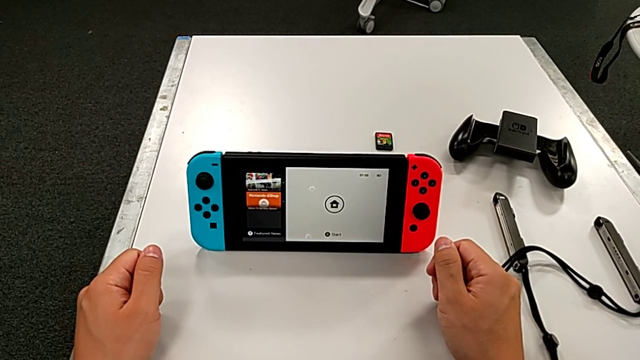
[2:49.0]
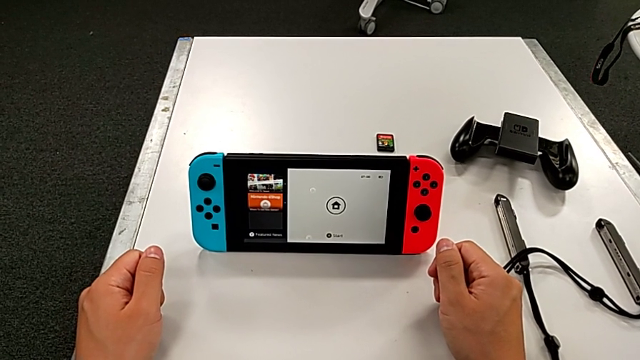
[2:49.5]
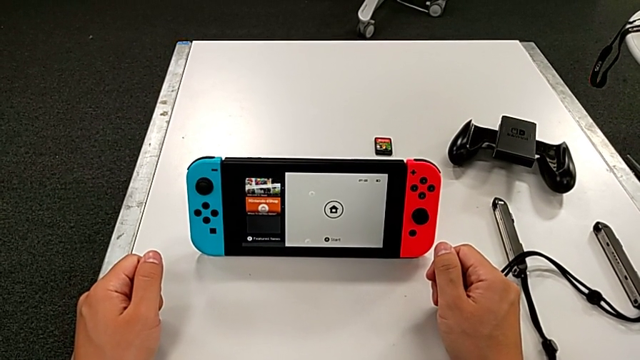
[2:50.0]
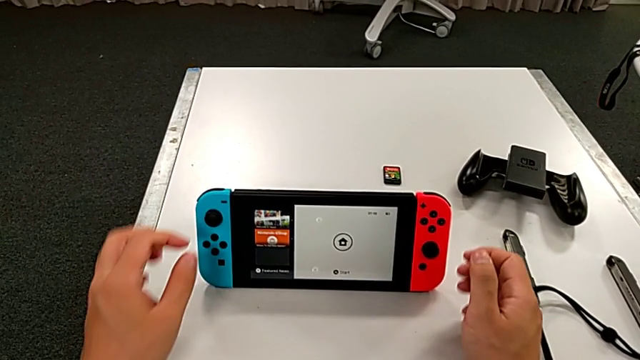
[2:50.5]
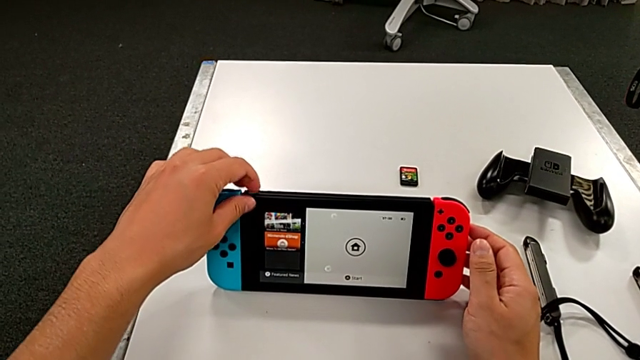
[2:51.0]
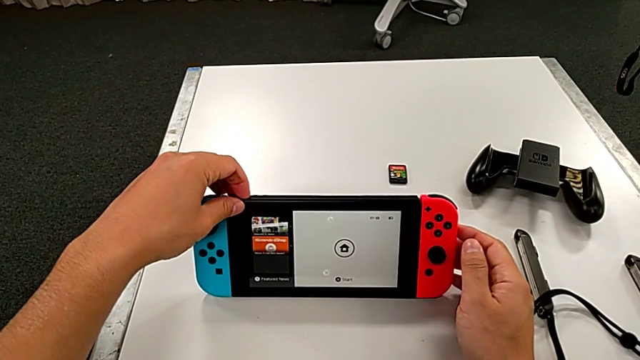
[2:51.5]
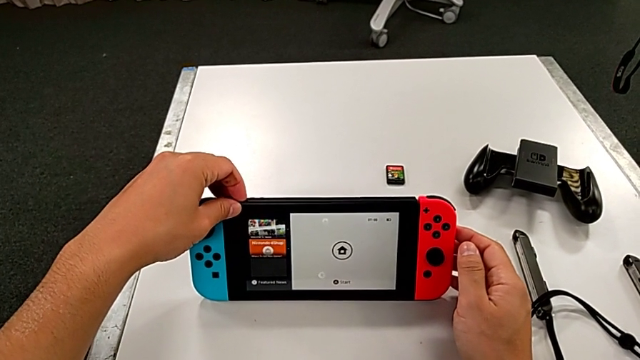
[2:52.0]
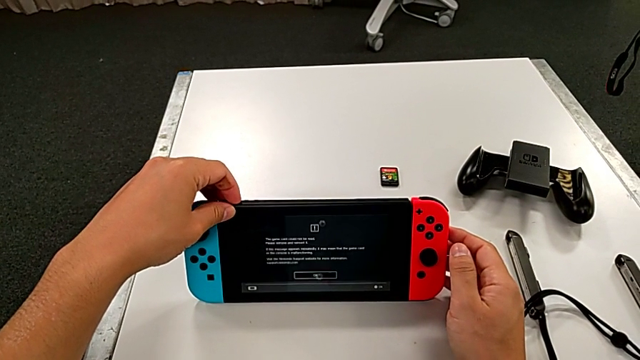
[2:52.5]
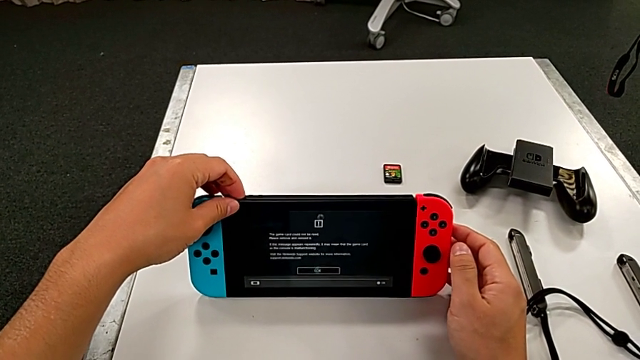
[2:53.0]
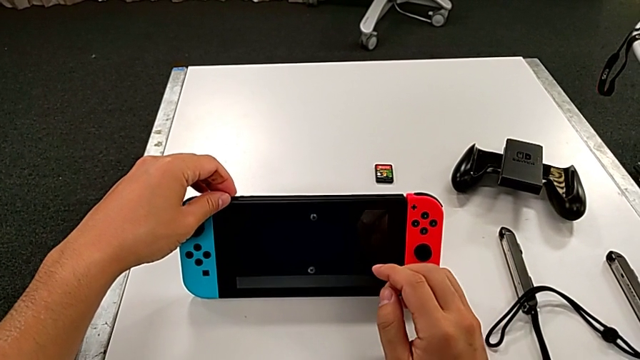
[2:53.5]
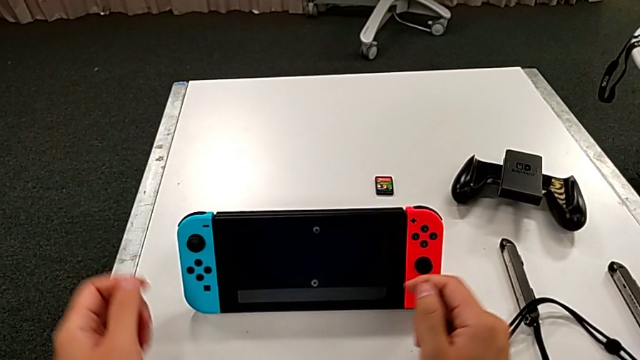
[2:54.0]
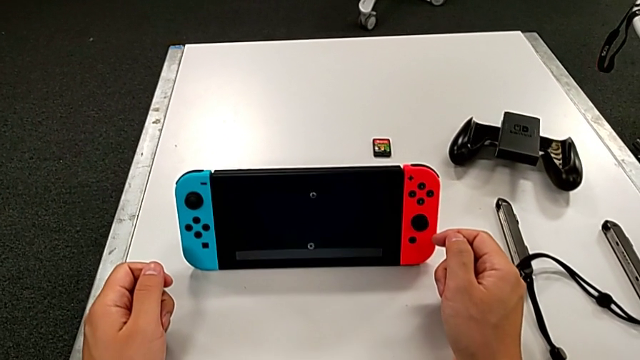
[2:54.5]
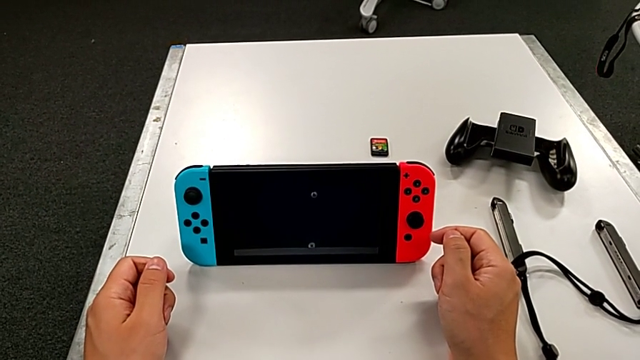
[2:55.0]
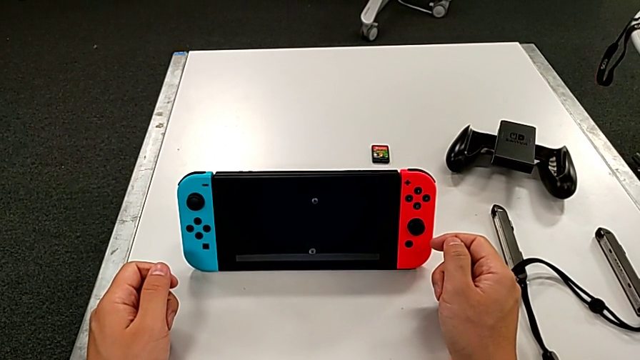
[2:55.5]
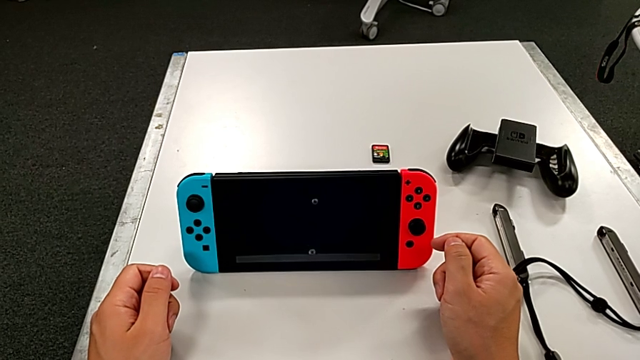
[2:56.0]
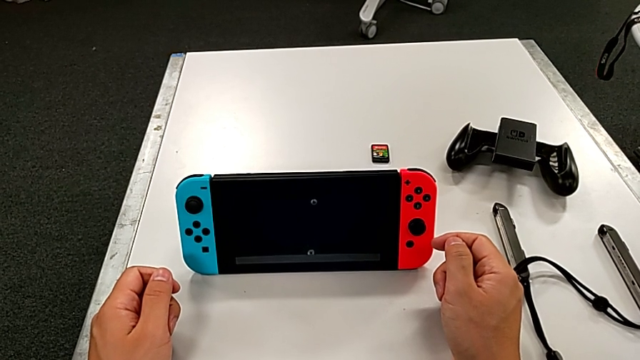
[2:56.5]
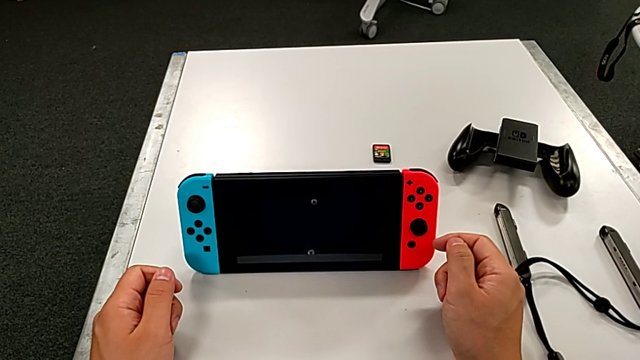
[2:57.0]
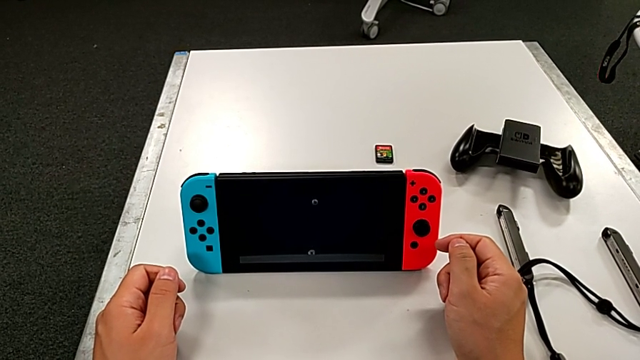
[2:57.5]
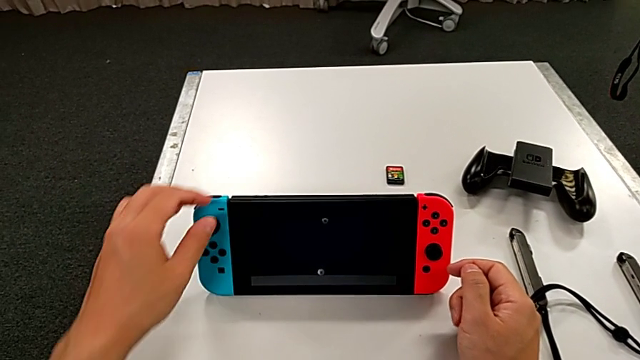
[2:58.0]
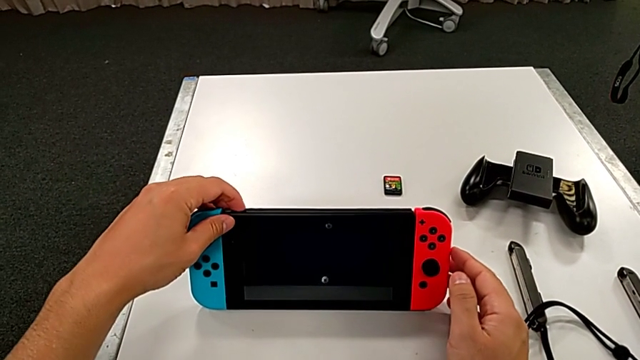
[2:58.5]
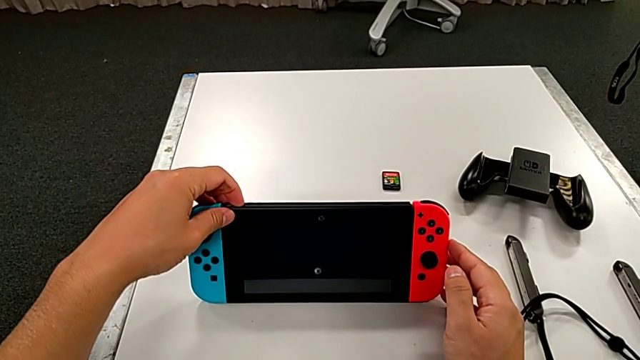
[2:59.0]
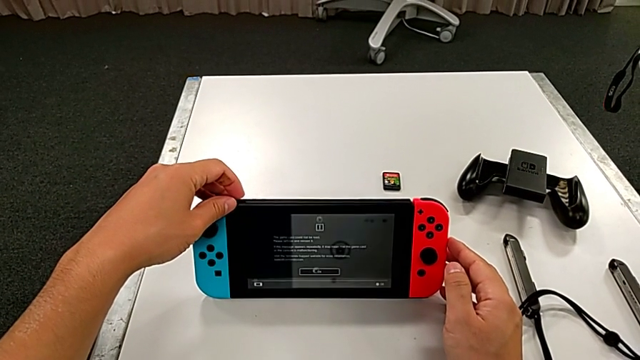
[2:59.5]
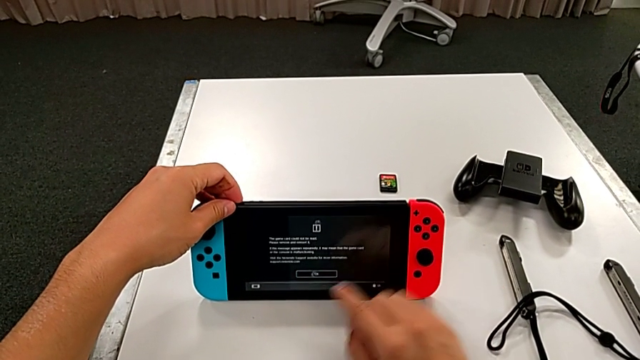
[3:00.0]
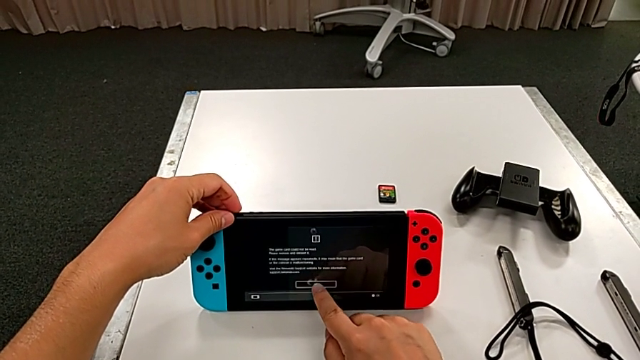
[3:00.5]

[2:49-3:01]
The camera wearer is turning off the Nintendo Switch. They wrongly press the button, locking the switch. They press the button and press the Nintendo Switch.

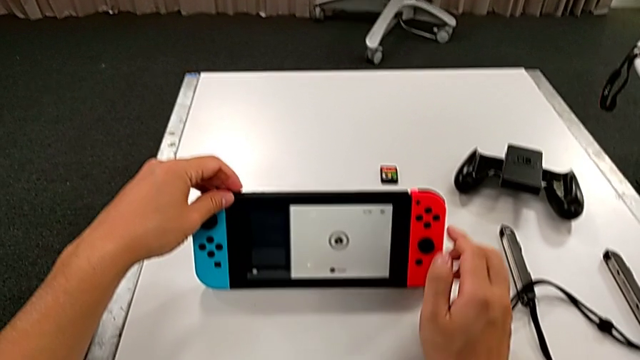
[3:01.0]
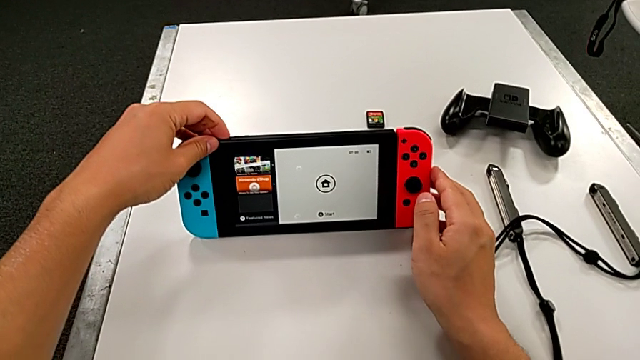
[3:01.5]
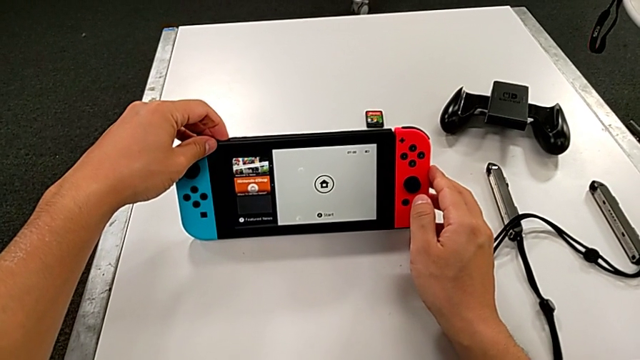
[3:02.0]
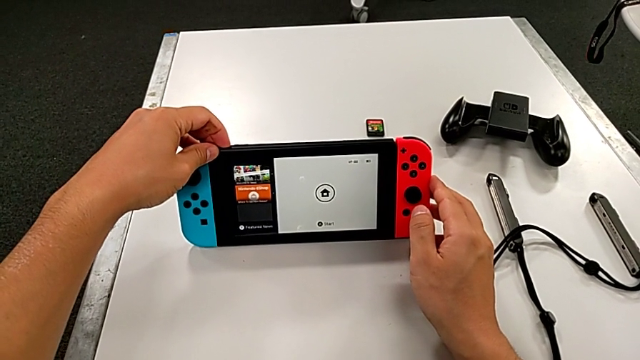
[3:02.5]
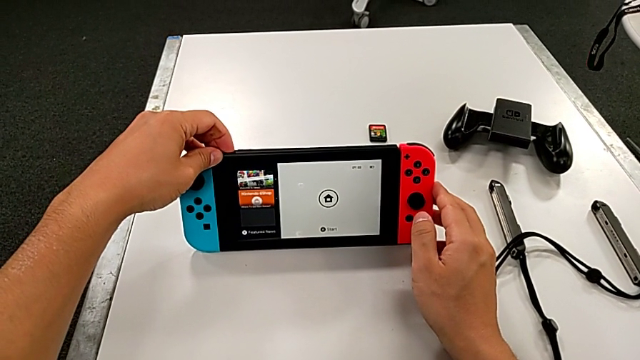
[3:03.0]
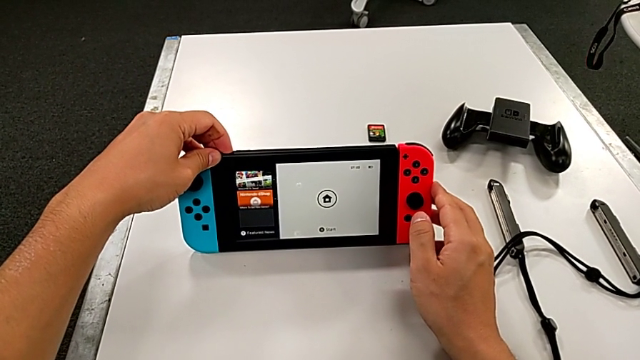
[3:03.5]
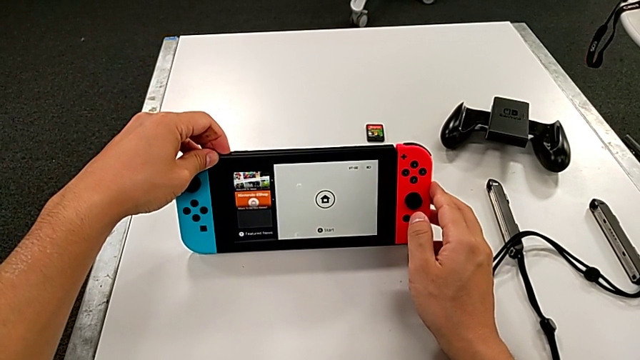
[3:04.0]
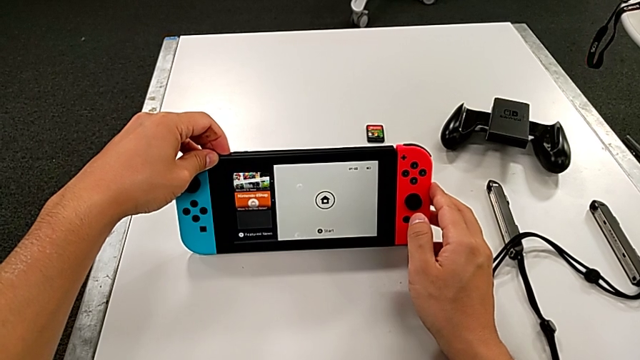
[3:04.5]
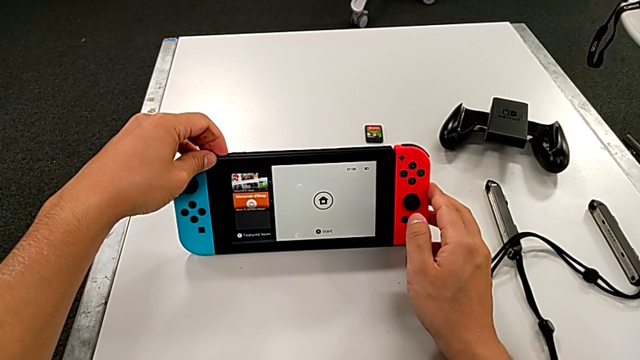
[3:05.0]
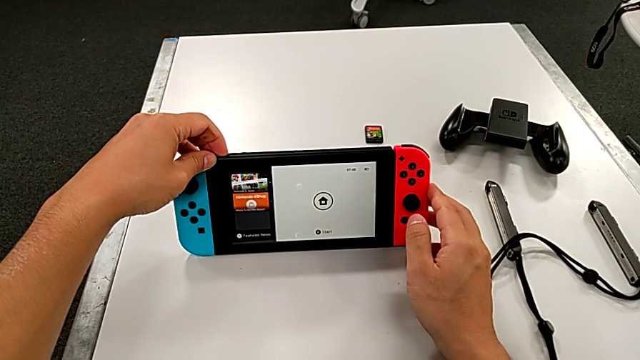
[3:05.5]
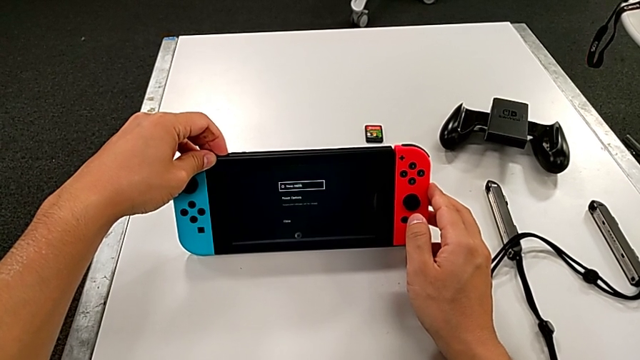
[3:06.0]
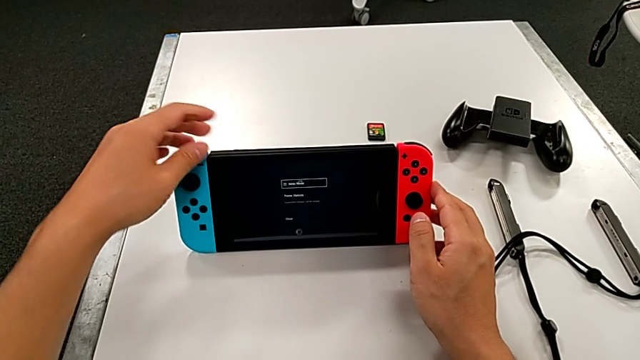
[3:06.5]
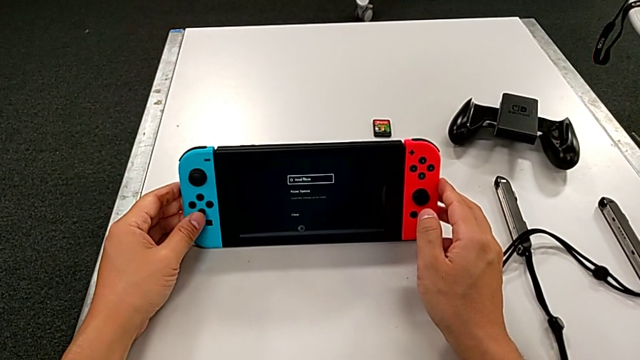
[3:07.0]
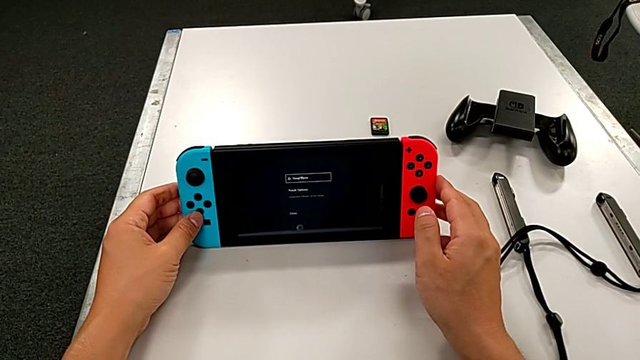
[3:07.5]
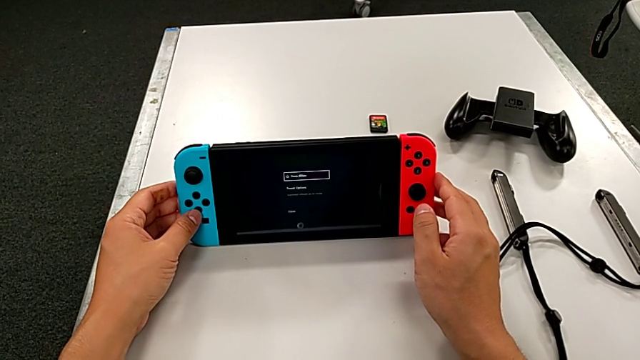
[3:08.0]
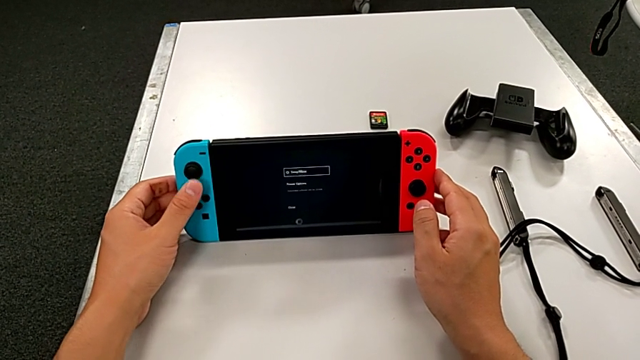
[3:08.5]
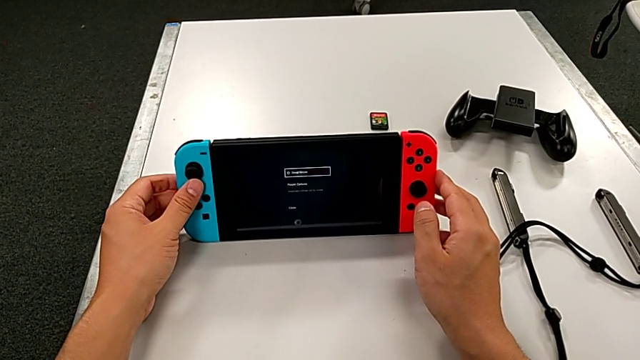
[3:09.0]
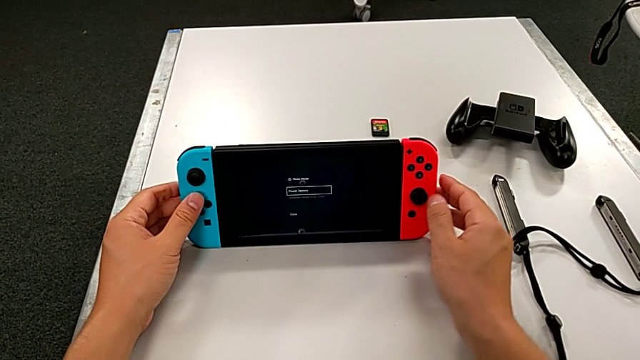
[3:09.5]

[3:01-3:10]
The camera wearer is turning off the Nintendo Switch. They press the button and begin to turn off the Nintendo Switch.
